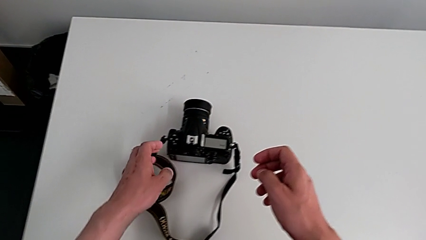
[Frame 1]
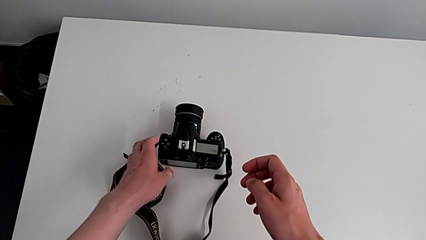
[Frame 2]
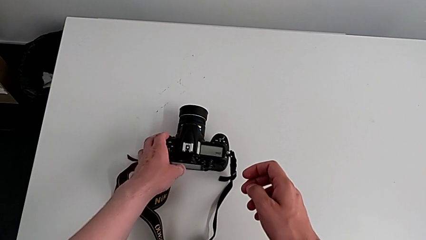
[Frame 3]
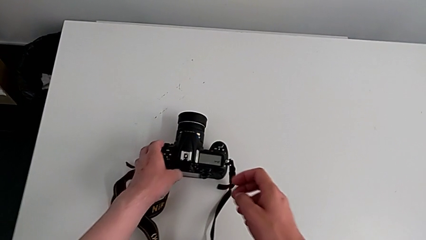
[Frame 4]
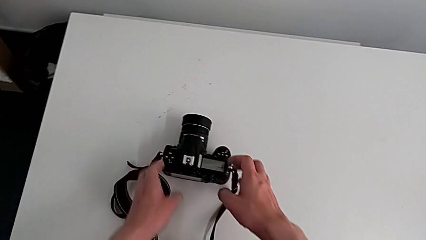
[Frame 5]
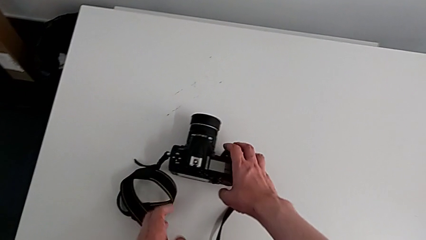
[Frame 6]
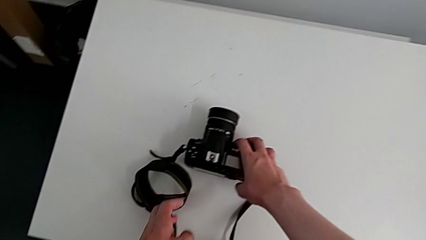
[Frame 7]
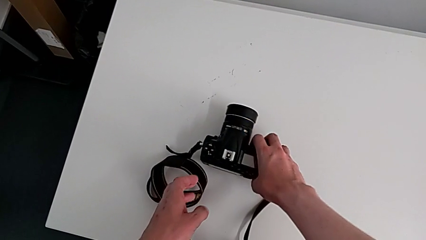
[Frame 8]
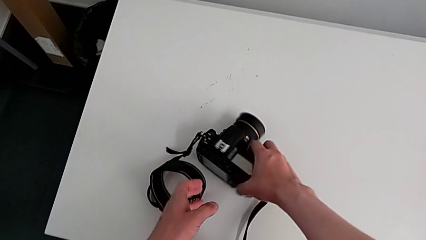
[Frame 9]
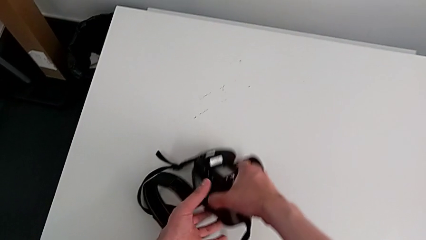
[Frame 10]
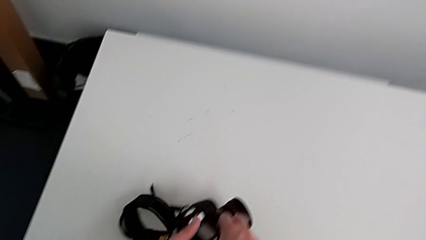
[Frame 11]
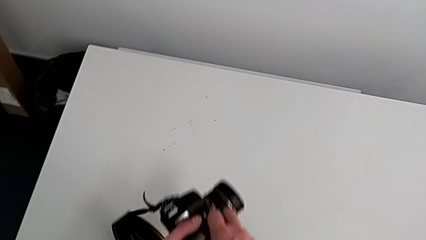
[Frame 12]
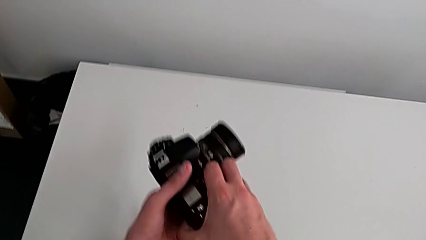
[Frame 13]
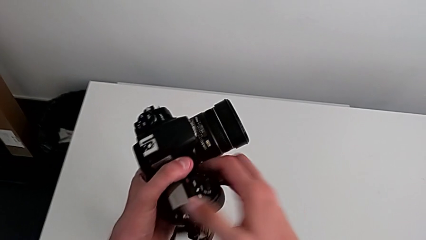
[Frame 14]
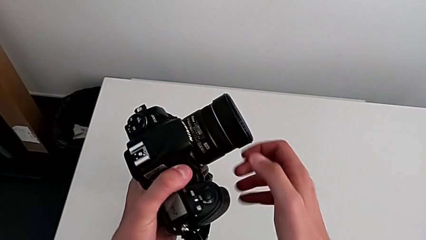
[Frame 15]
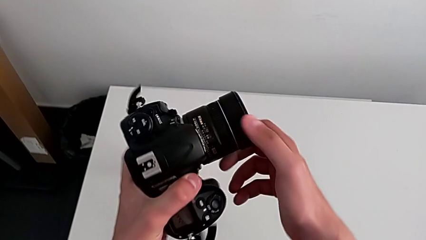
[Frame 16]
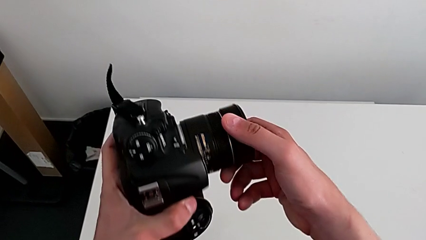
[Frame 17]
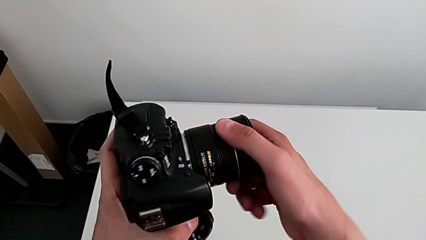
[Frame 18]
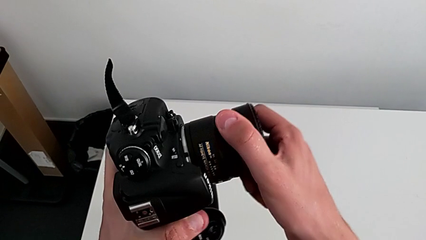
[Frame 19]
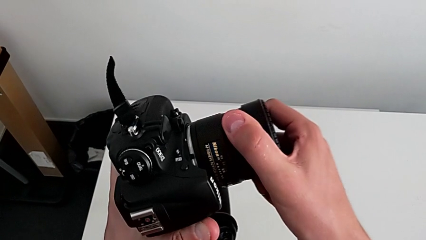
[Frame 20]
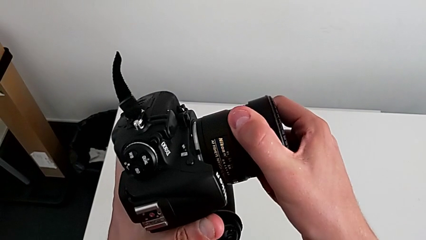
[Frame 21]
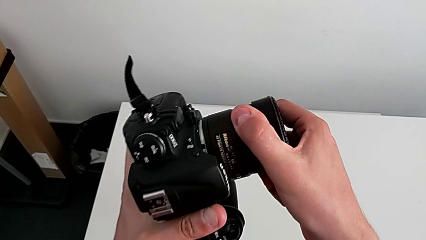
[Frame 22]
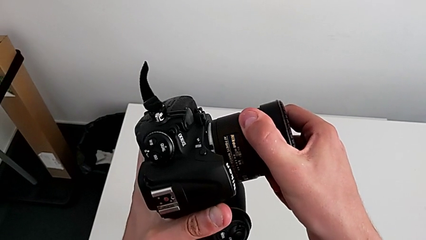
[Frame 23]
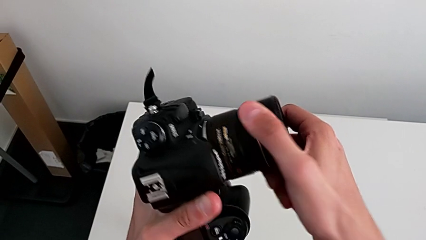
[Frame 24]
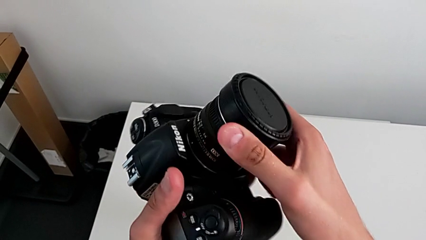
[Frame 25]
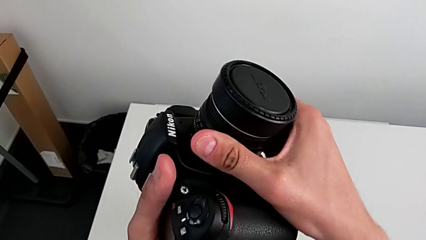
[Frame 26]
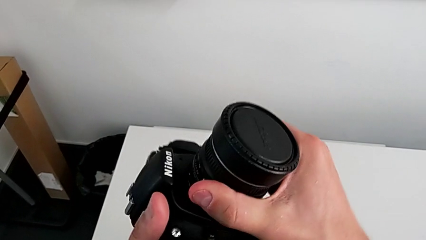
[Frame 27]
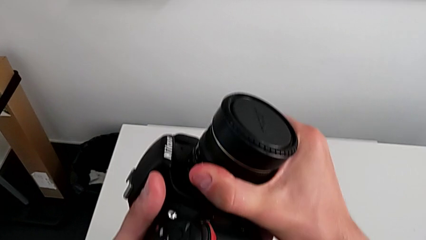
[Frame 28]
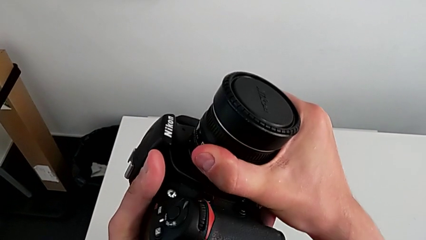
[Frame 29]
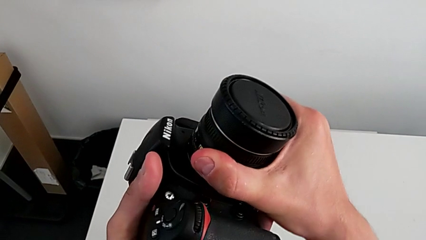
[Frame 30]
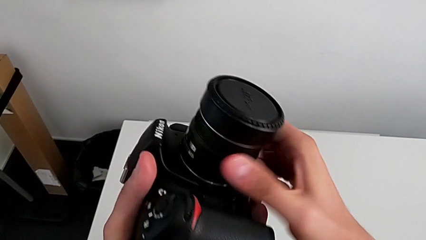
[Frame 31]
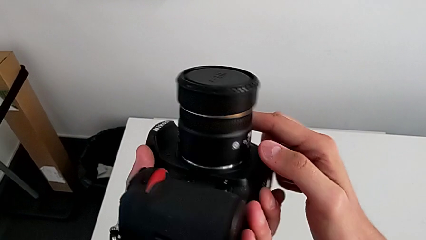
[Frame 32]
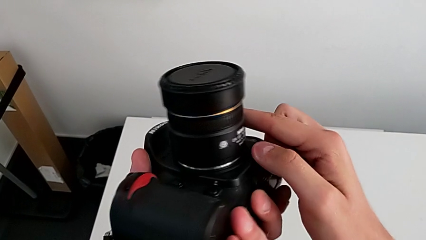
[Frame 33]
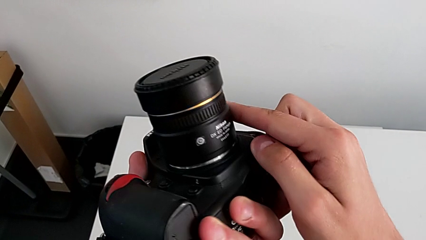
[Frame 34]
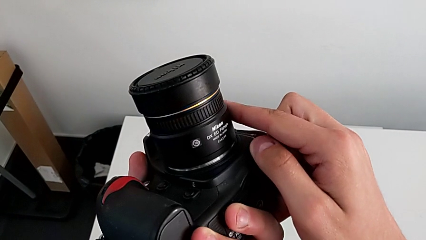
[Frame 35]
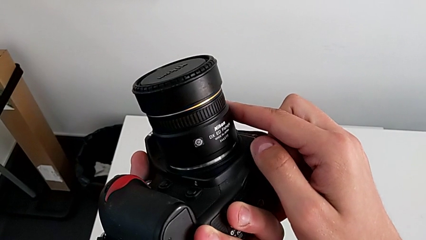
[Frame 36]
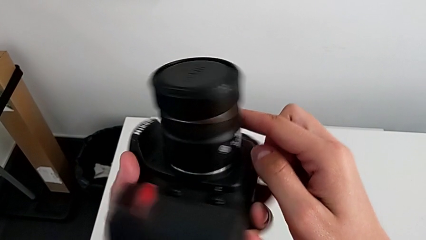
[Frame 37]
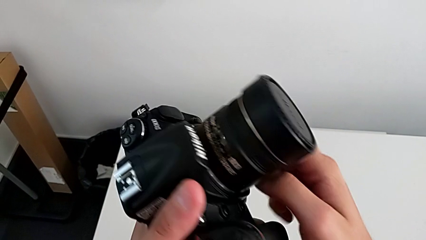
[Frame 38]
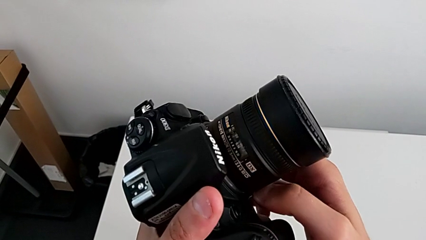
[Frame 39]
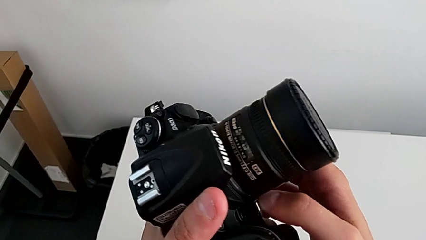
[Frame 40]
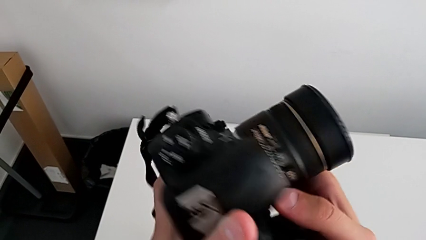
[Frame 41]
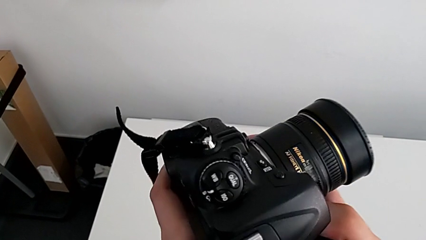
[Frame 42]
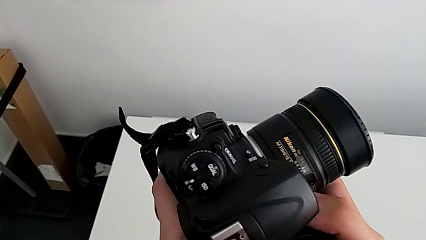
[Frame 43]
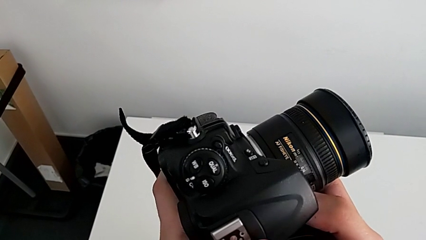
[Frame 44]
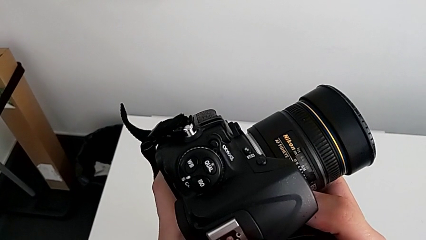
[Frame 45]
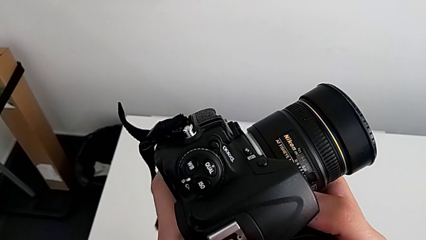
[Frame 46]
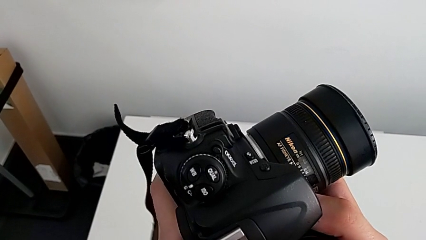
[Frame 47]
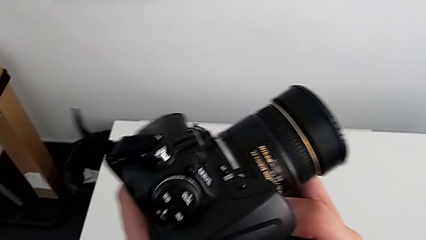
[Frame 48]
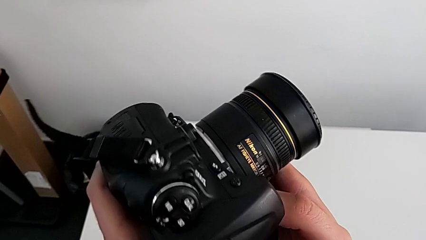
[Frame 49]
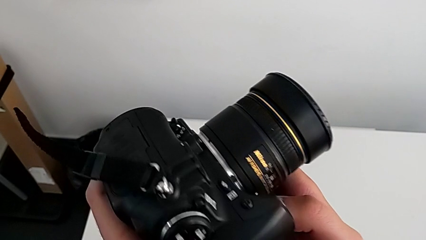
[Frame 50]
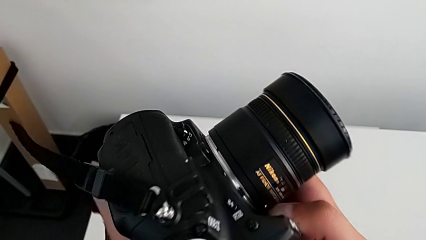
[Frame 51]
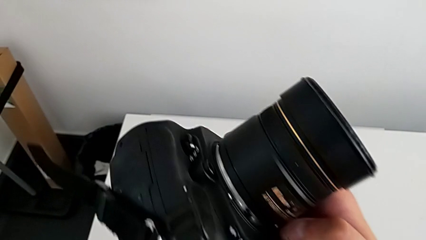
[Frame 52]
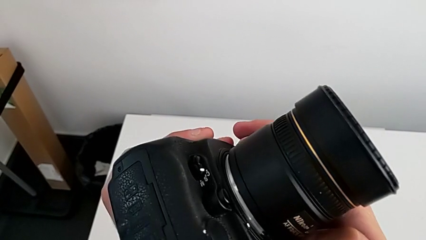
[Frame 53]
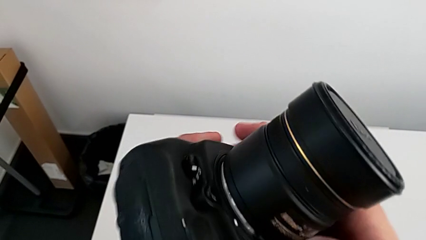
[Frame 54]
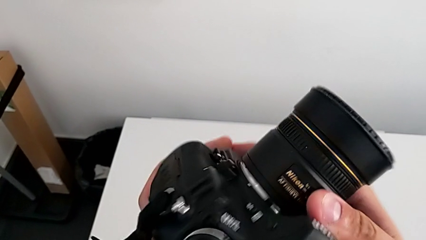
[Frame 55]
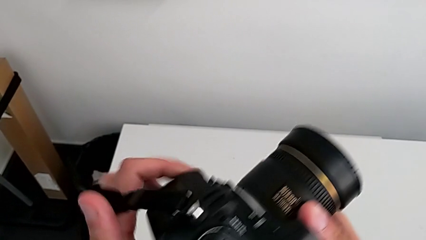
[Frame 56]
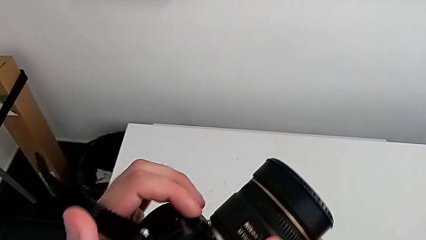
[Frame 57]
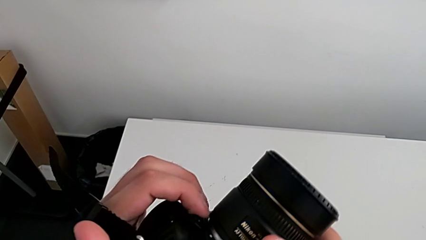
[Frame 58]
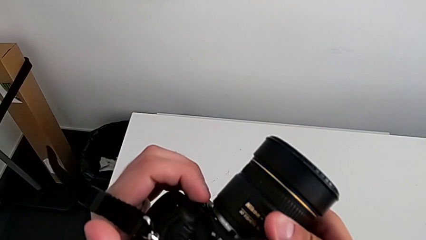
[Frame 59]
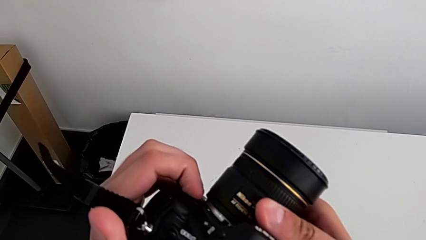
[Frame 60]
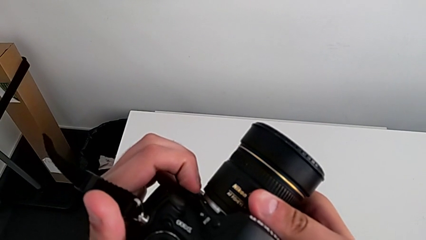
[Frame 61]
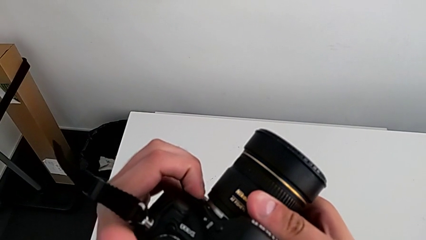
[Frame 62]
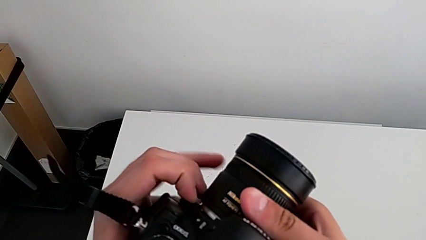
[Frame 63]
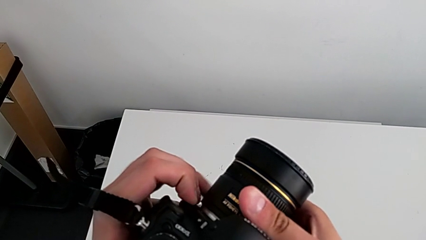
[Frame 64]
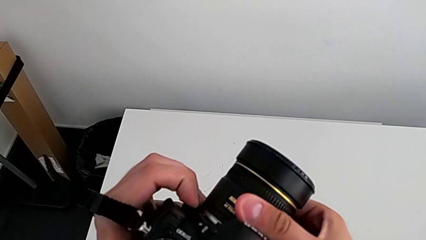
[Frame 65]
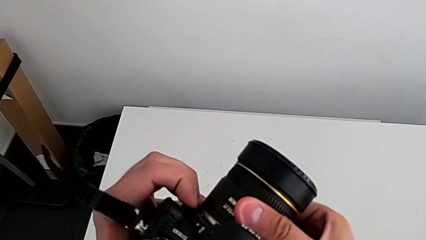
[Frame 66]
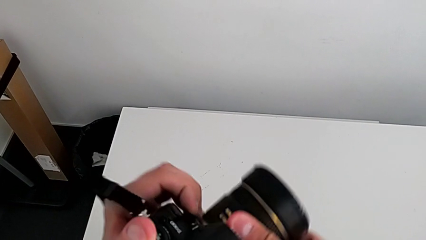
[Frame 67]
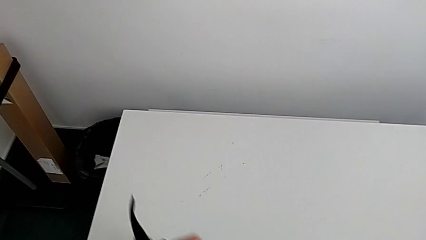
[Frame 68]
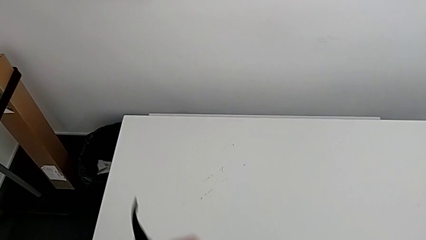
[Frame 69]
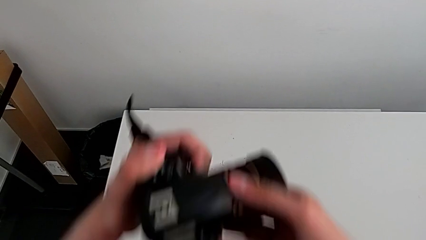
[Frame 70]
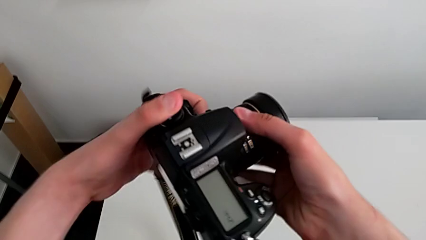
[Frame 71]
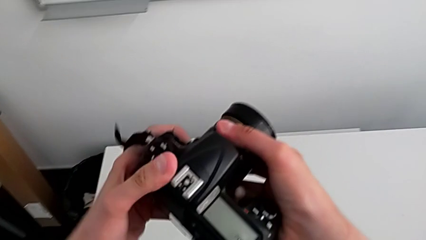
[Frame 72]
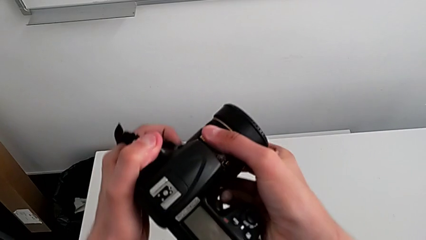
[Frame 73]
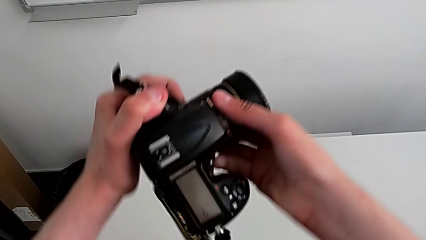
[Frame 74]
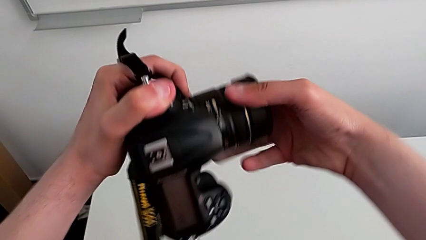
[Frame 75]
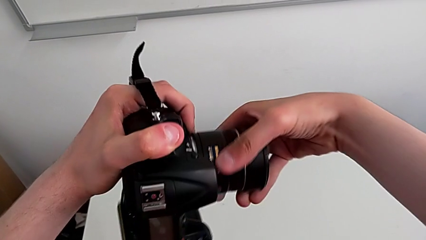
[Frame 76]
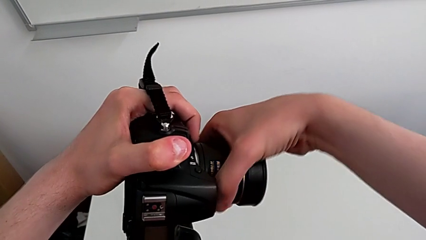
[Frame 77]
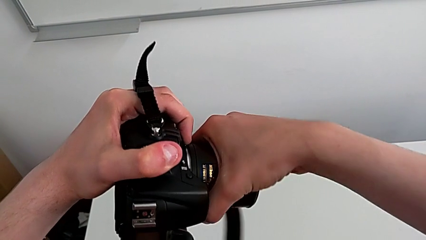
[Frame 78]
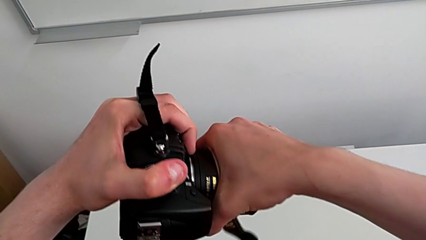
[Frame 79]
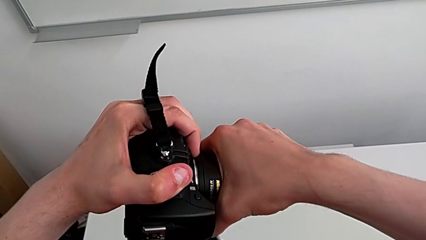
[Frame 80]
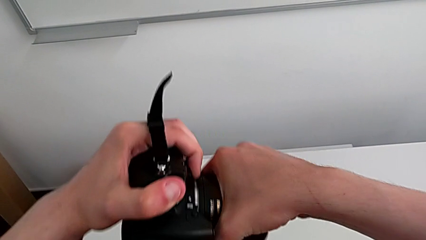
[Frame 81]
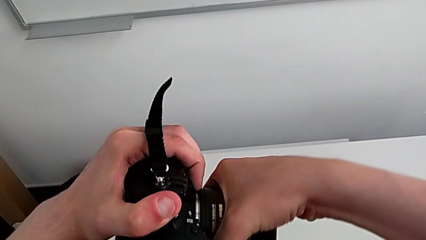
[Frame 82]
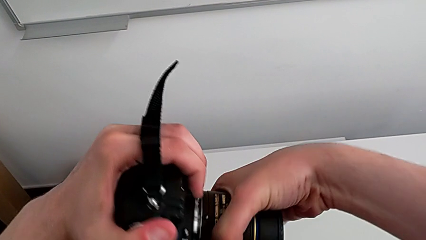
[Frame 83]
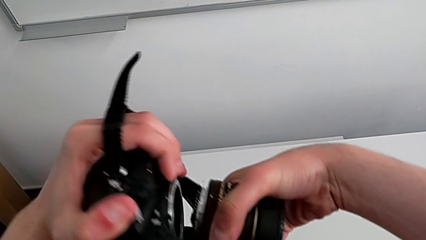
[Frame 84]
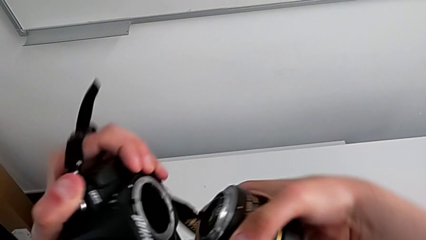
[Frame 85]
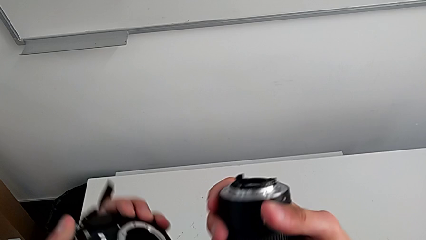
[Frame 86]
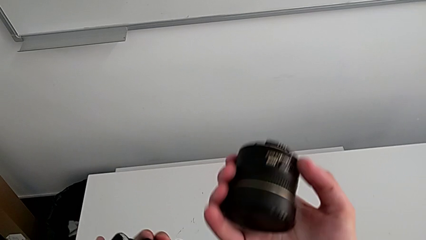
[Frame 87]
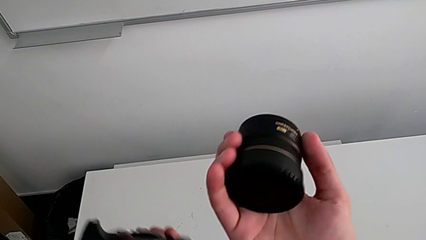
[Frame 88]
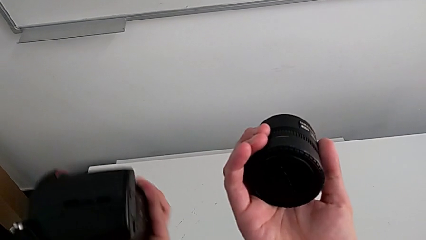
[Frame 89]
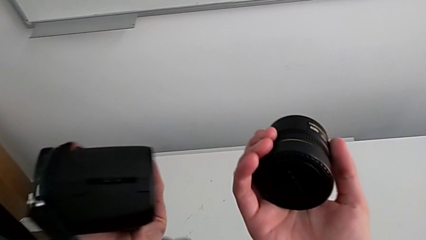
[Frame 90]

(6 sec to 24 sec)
The camera wearer detaches the lens of the DSLR. They grab the DSLR, lift it, wrongly grab the lens, trying to rotate the lens without unlocking it, inspect the DSLR, press the release button, lift the DSLR, hold the release button, rotate the lens, hold the release button and withdraw the lens.
